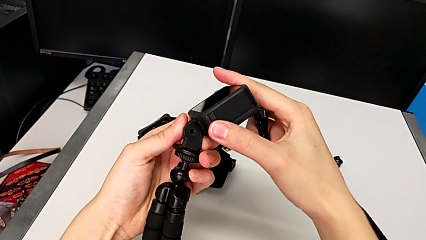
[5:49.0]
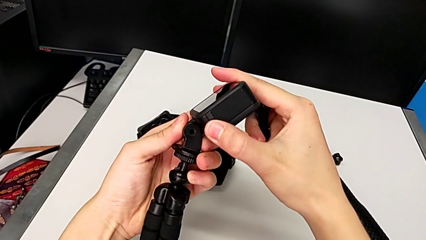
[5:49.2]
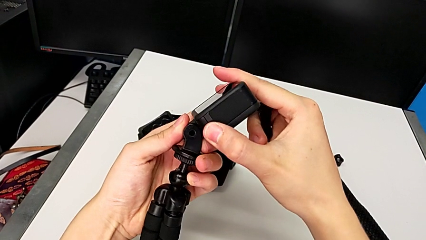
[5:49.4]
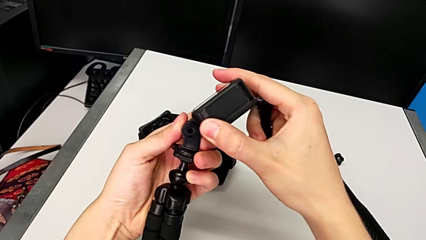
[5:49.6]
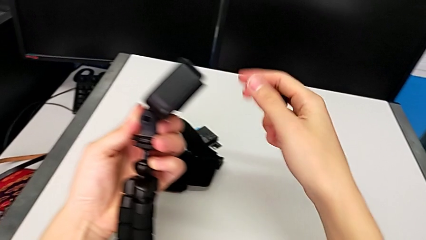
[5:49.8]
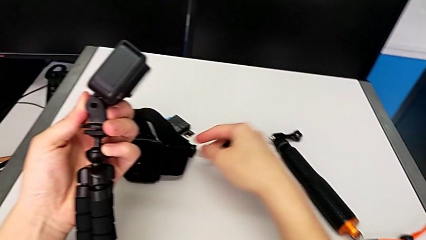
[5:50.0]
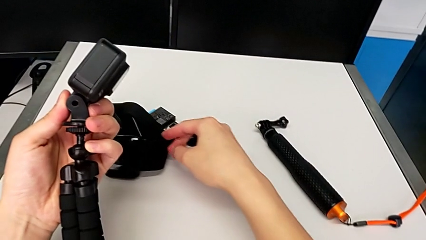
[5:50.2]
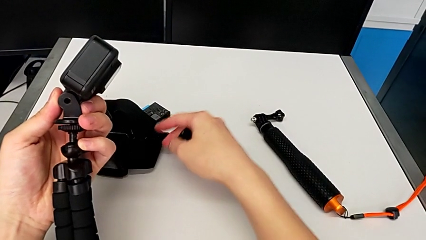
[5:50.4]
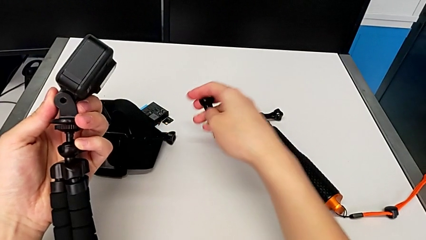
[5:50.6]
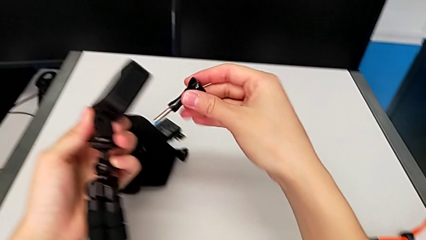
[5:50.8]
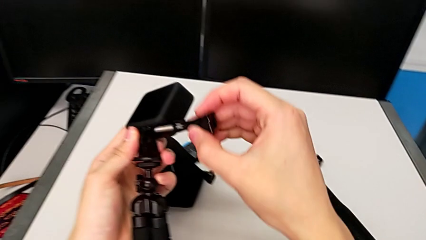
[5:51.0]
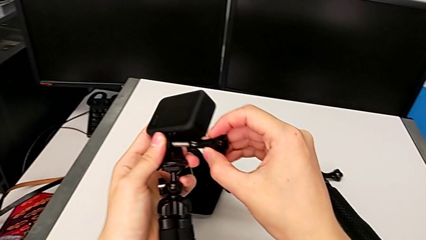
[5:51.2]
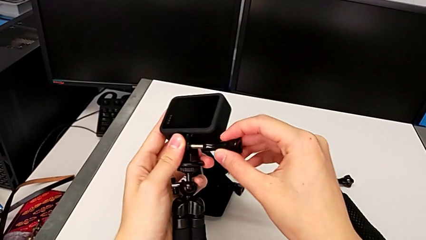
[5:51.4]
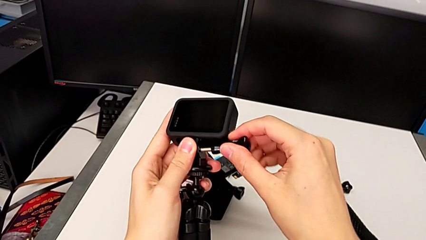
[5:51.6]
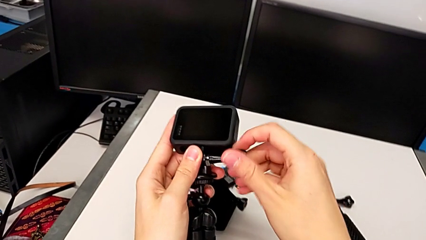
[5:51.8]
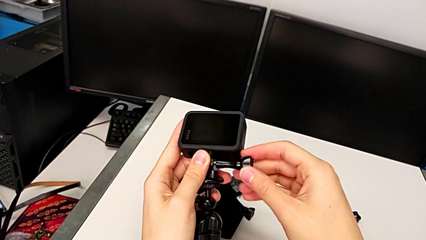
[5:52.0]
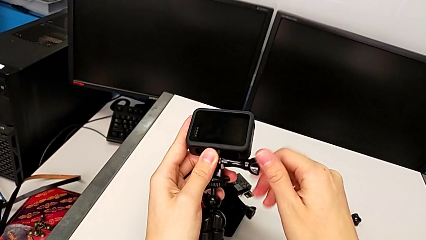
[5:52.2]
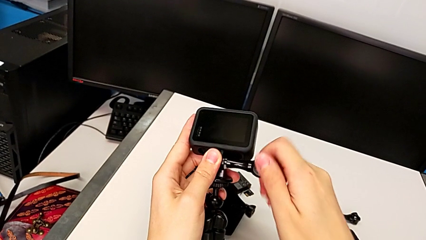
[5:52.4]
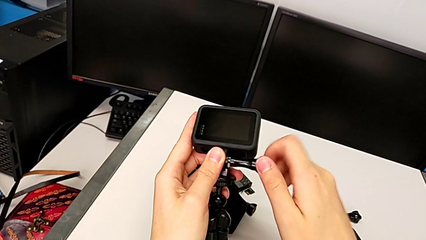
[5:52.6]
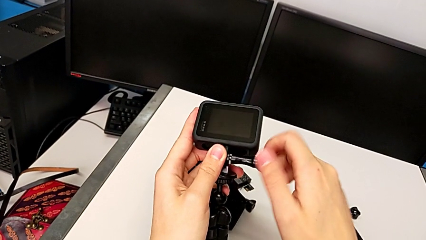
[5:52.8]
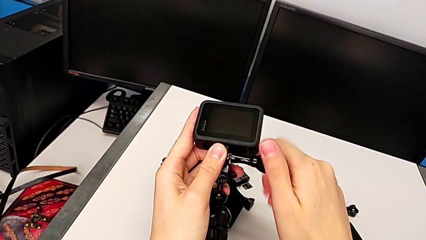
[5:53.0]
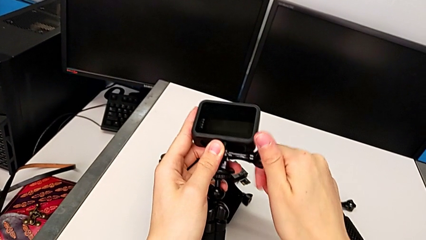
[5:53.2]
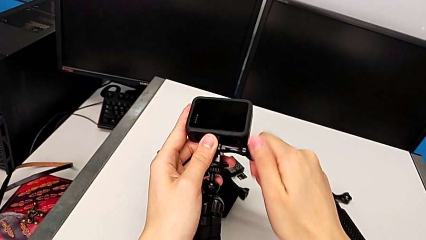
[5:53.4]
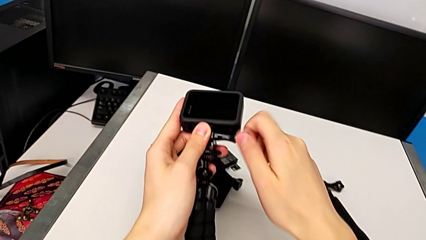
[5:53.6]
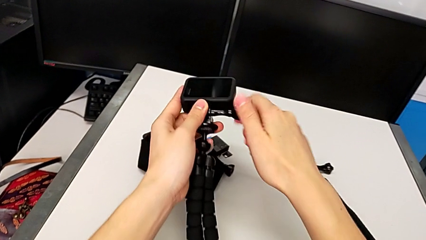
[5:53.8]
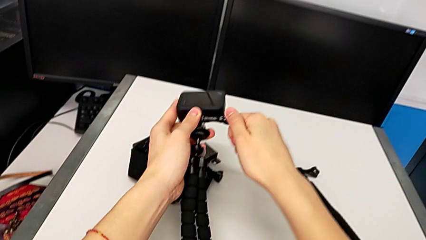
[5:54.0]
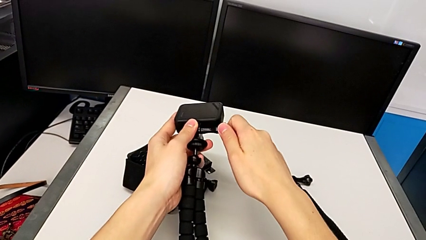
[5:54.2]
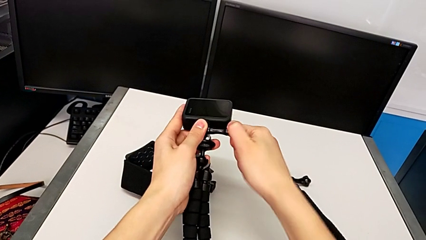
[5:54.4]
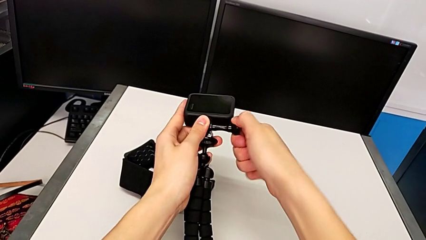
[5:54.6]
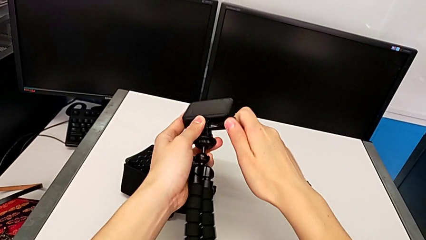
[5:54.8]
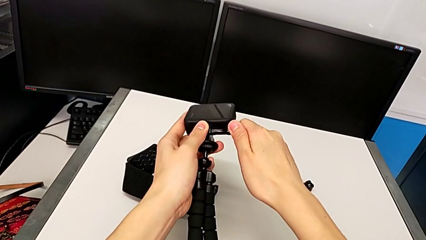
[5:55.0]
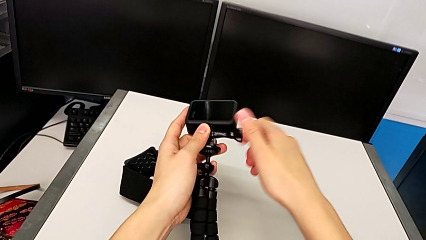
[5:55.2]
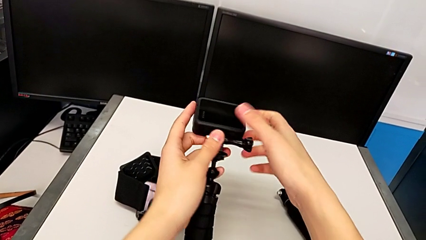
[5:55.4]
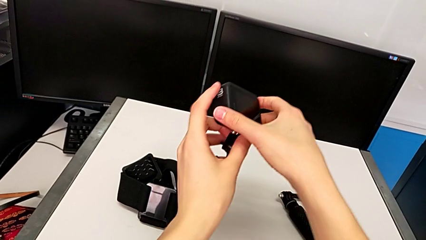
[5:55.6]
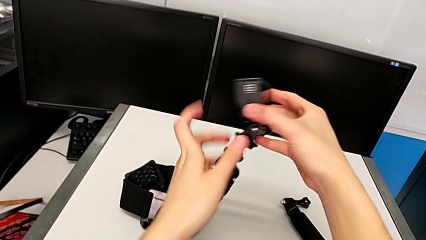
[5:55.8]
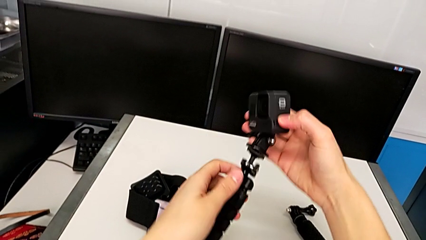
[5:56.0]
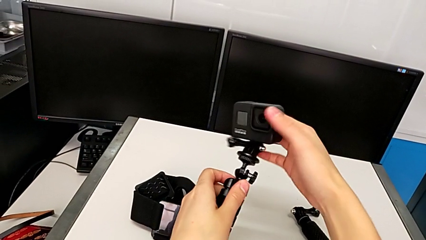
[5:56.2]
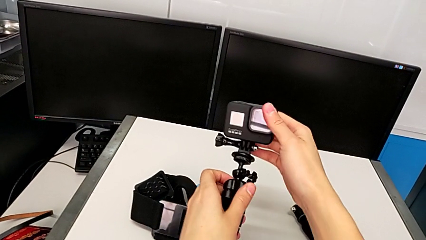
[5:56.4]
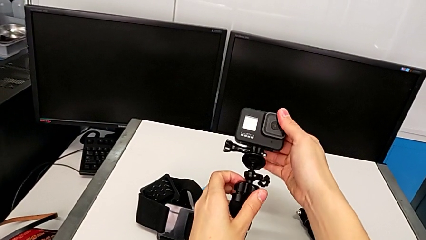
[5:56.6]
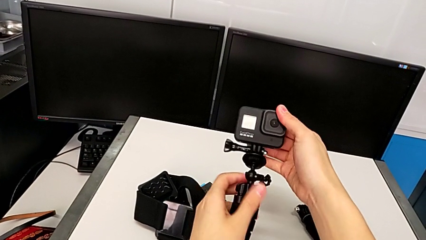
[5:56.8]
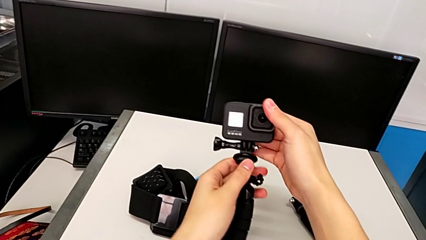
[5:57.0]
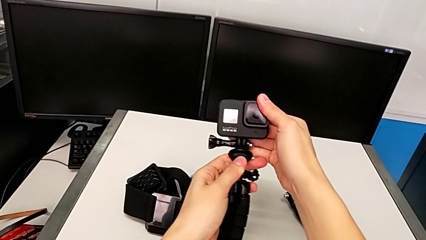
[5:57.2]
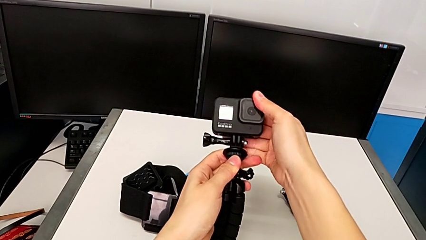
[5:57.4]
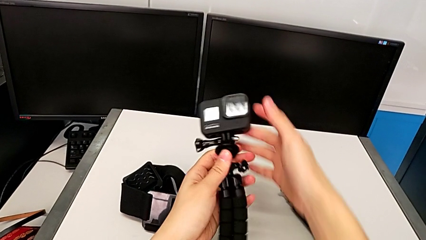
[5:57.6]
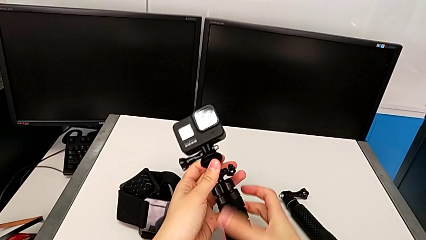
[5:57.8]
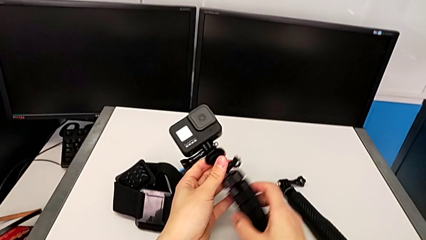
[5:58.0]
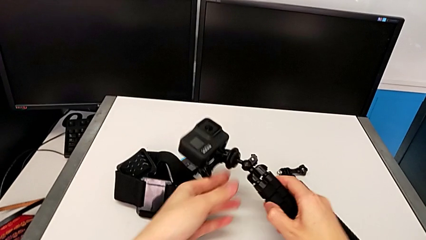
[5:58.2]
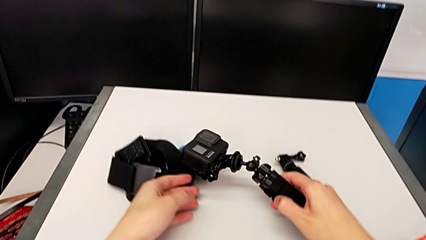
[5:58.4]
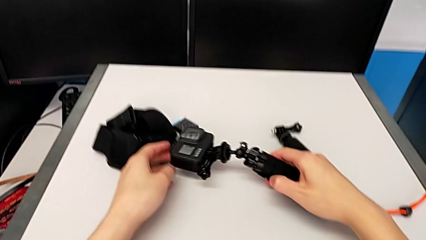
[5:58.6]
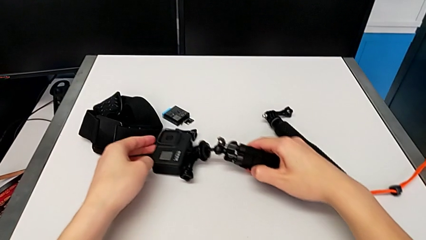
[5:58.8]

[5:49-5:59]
The camera wearer is exchanging the mount from the strap to the tripod. They inspect the GoPro, screw it, inspect the tripod and place it.

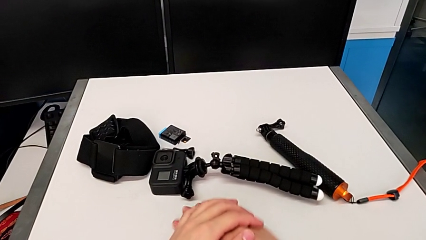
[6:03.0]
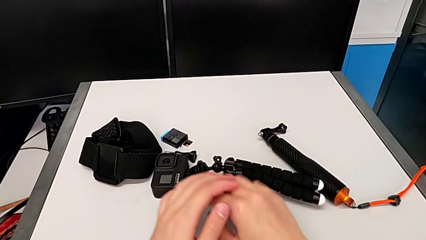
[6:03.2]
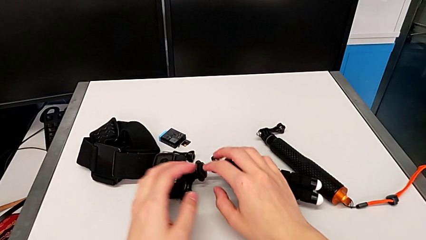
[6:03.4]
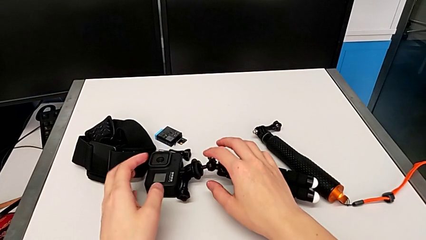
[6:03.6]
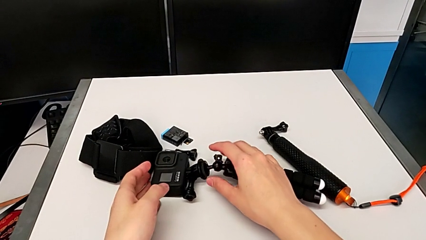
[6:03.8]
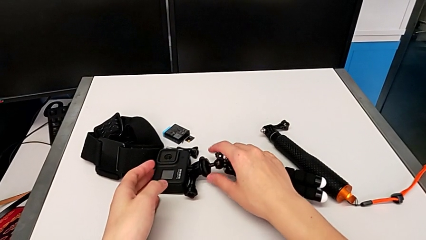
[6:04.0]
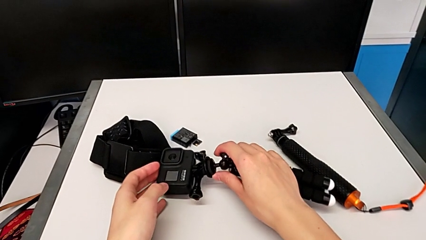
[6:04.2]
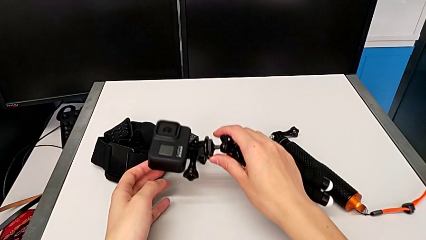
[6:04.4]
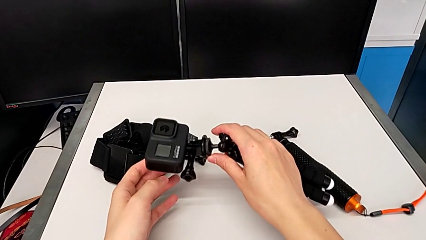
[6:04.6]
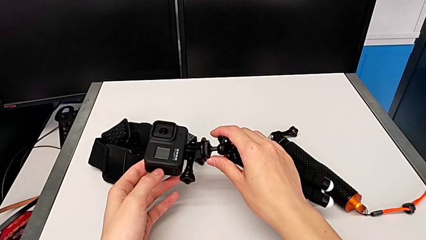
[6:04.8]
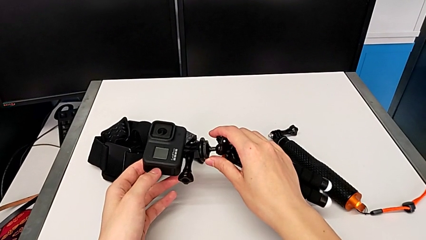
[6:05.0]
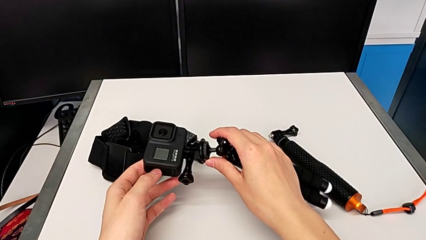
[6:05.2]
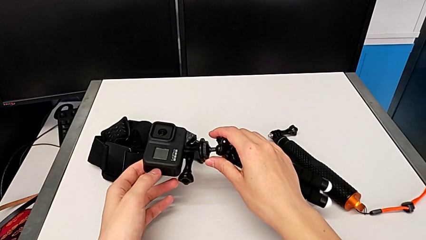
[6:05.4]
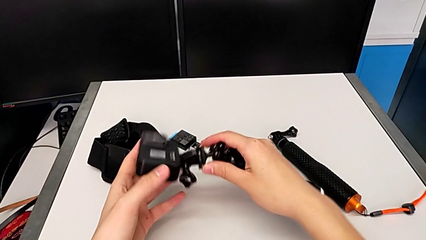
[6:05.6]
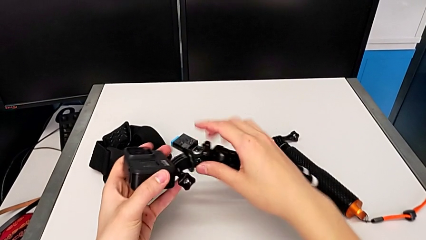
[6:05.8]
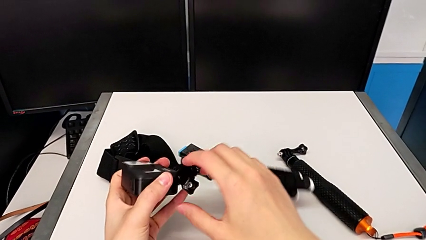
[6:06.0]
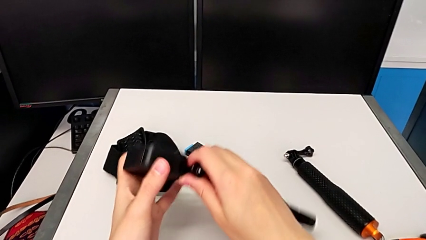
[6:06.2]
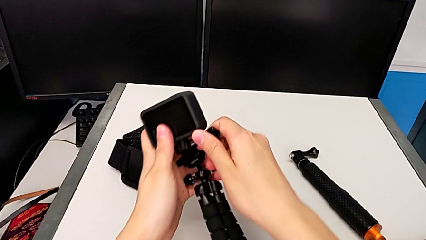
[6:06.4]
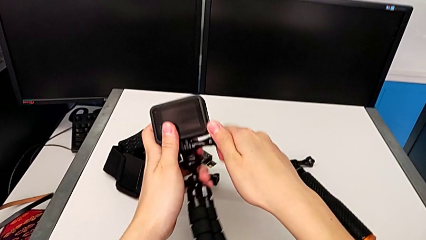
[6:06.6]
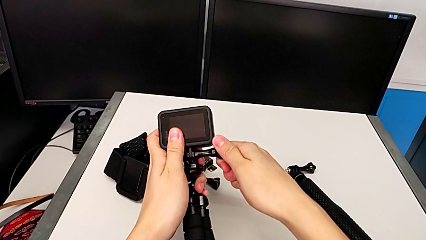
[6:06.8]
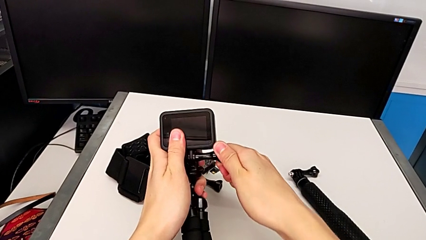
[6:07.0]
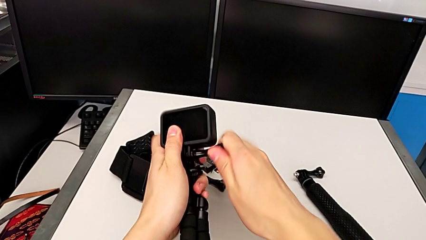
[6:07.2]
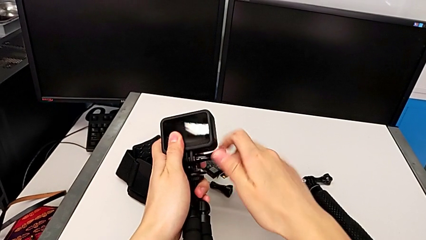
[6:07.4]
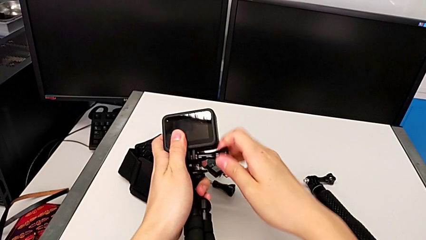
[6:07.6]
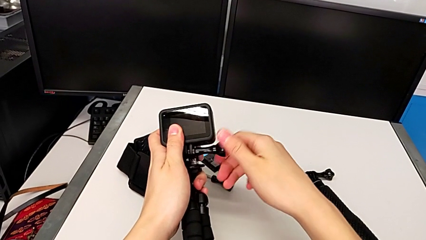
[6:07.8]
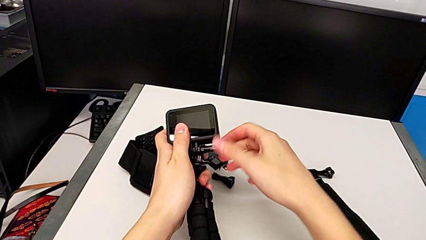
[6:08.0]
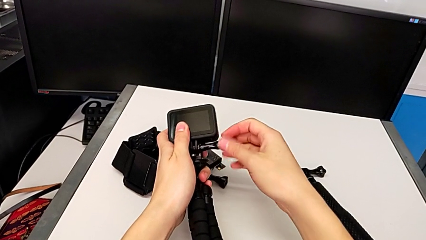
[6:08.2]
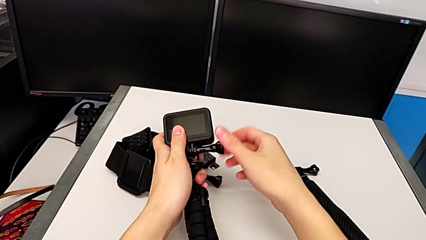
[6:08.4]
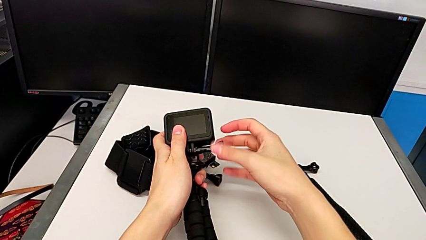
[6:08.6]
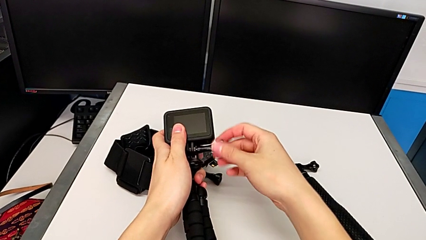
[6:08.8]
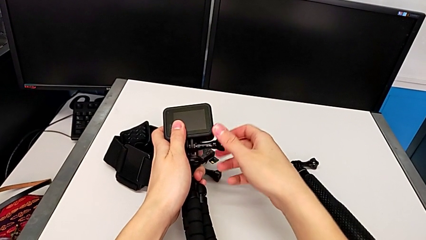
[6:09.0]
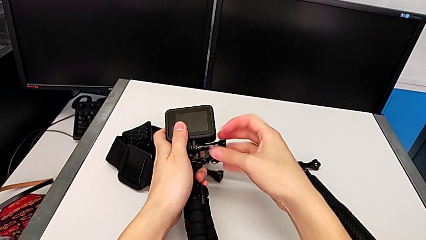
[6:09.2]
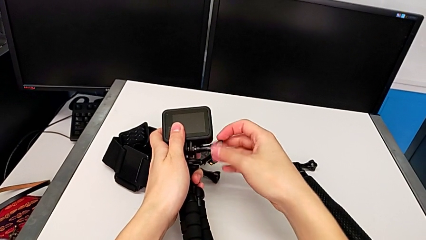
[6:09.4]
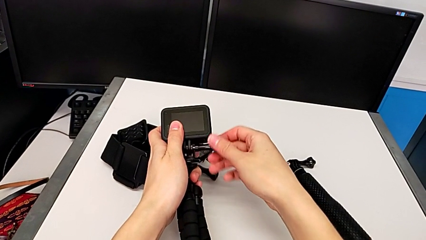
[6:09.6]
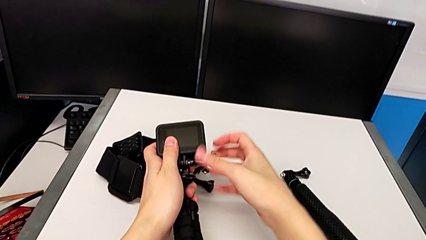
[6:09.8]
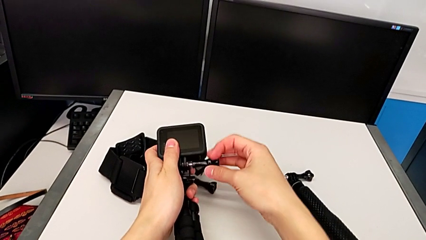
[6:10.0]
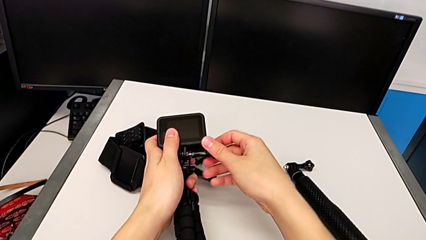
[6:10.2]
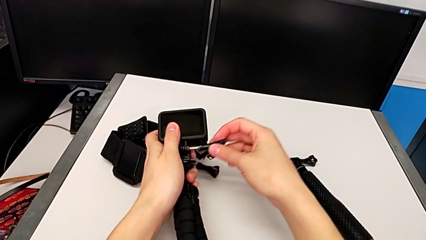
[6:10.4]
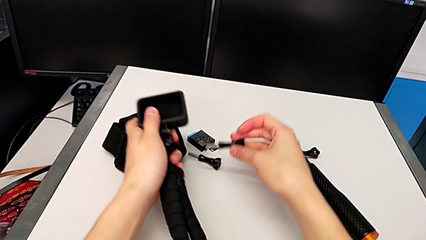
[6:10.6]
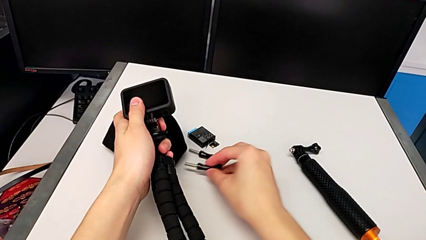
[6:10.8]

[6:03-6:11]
The camera wearer is disassembling the tripod on the GoPro and changing it to the handle mount. They grab the tripod and unscrew the GoPro.
